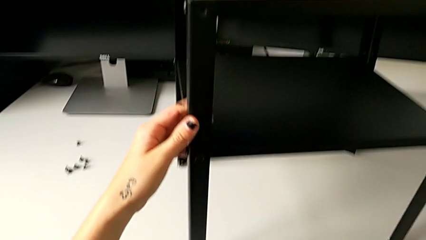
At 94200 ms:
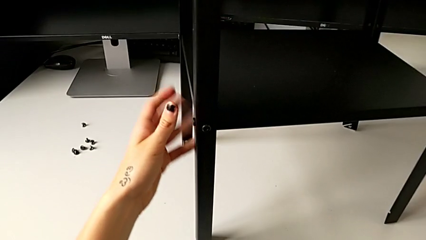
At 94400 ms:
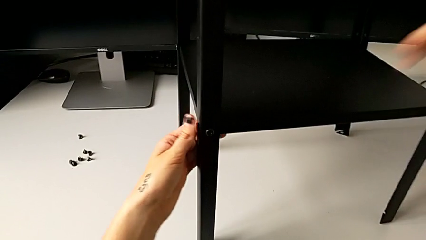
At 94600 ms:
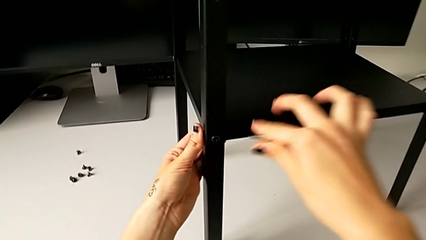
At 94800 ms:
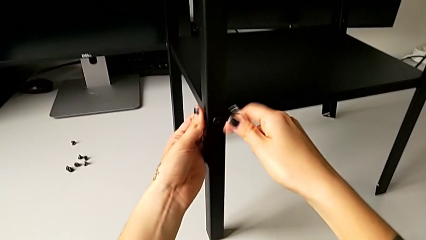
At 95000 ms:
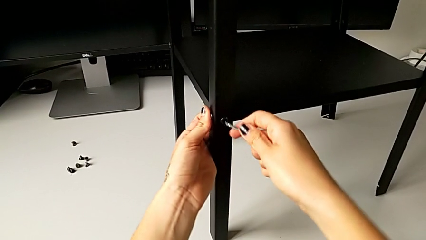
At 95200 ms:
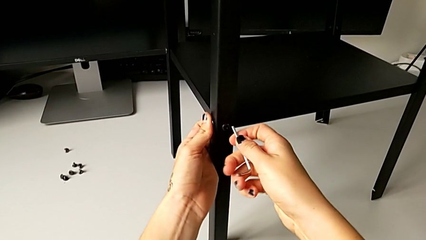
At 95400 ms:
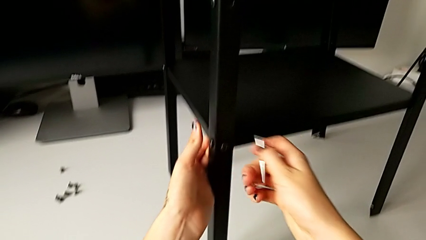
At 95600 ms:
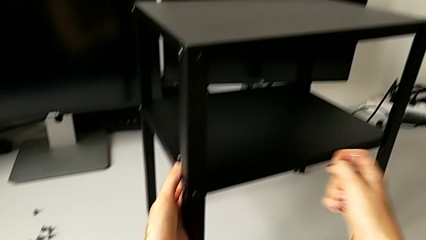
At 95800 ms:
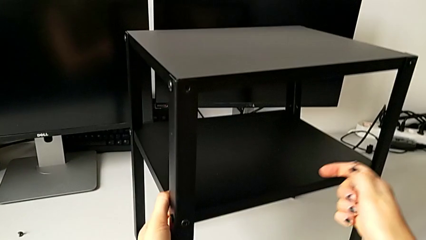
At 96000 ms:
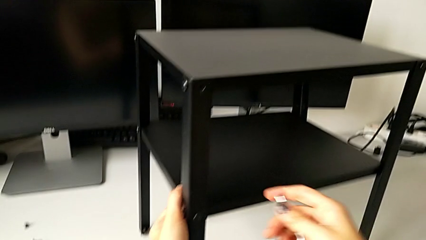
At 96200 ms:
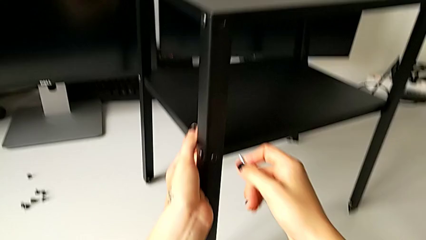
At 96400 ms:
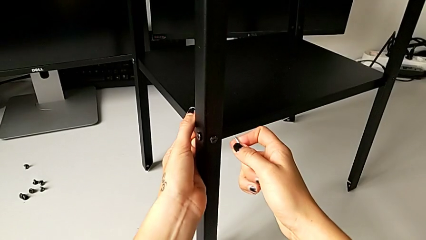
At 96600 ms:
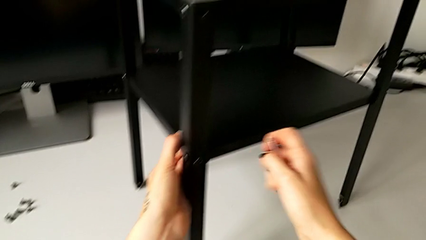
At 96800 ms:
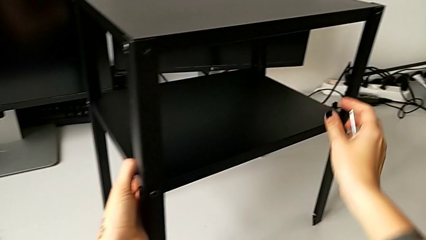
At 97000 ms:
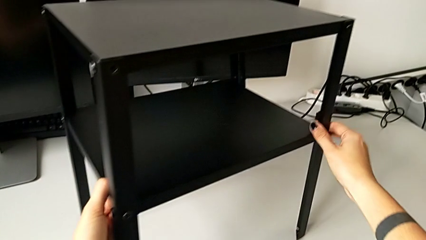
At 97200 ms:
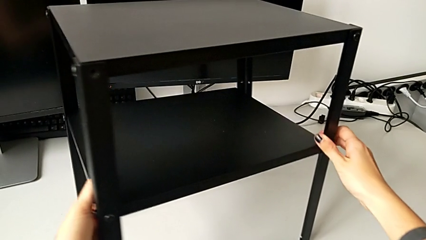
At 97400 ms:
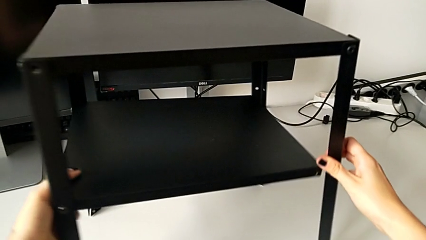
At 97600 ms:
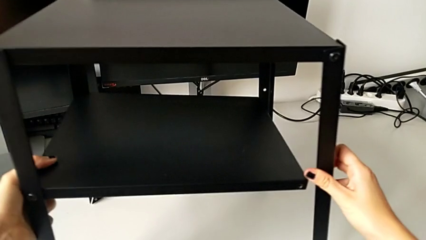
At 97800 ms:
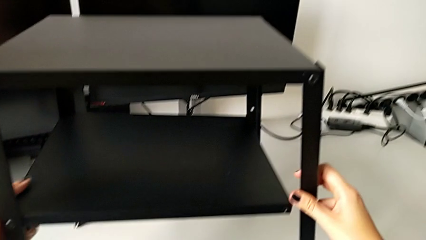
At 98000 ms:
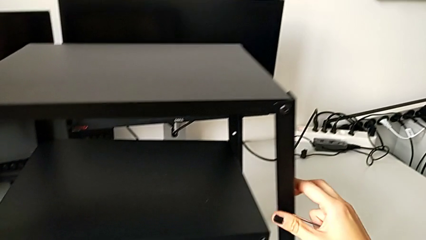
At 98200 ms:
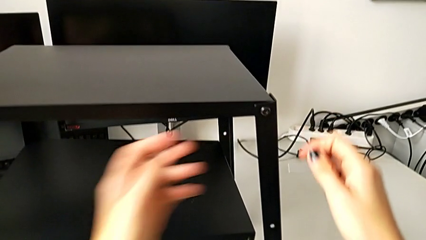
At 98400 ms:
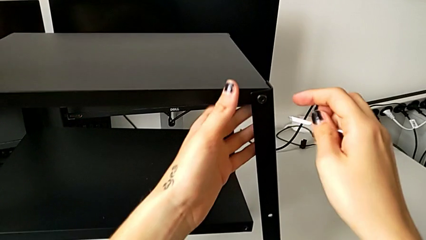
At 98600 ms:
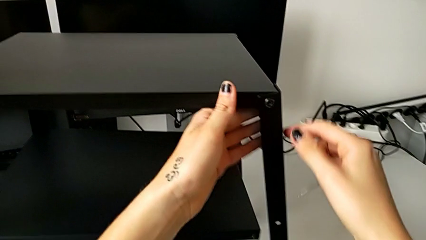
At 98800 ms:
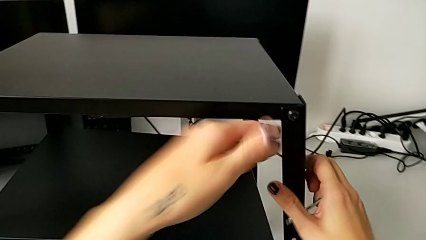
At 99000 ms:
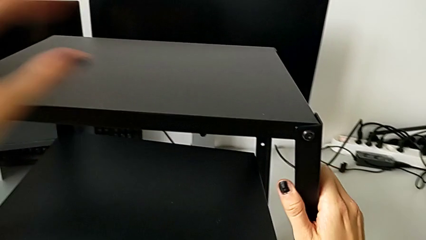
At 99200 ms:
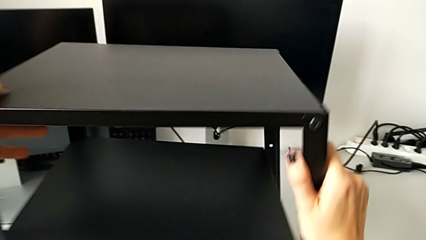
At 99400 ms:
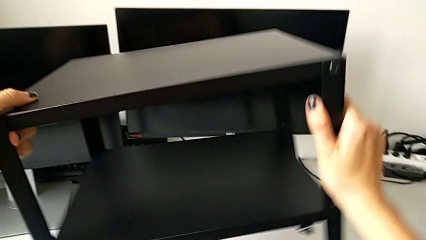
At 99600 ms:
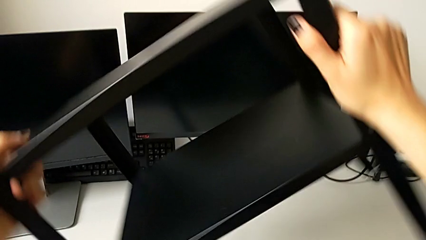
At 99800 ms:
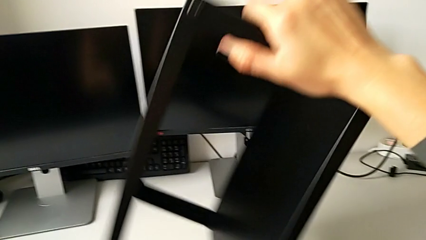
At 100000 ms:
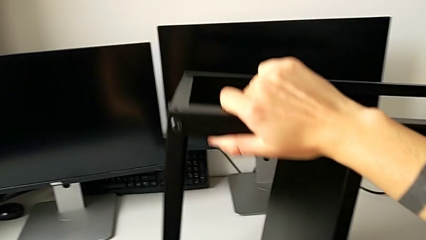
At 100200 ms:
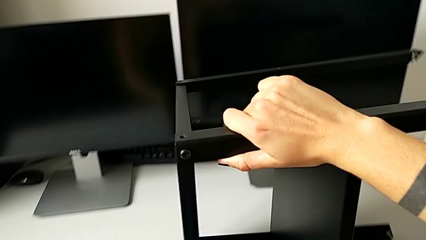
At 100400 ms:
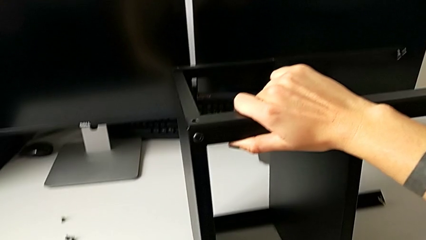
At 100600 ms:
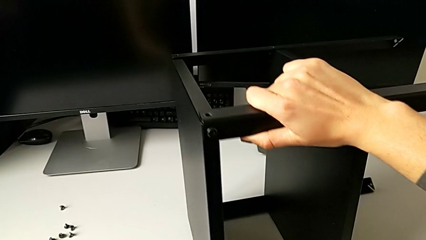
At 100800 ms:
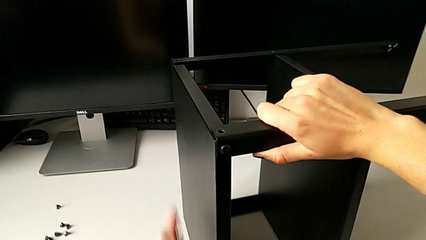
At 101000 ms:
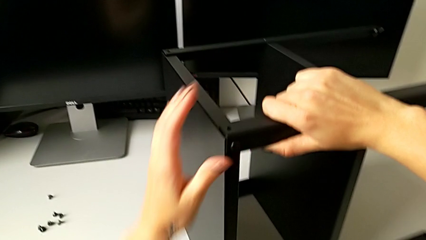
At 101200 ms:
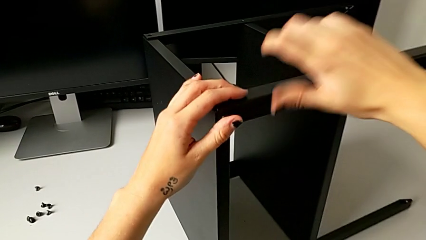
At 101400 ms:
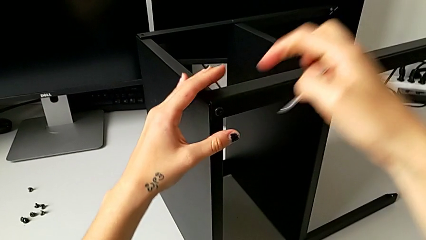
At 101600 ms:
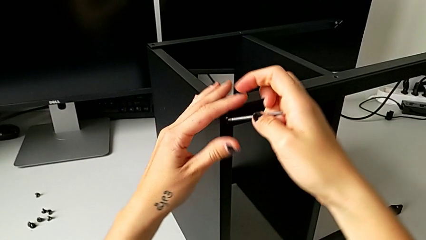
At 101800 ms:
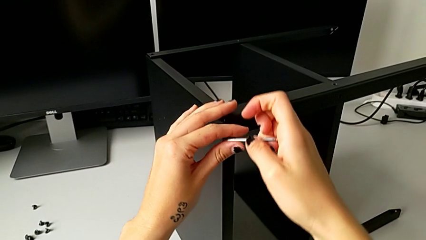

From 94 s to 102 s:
The camera wearer is unscrewing the second leg. They approach the hex socket head, align the nightstand and rotate it.

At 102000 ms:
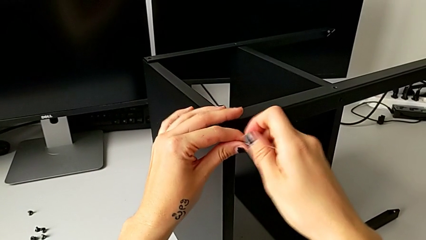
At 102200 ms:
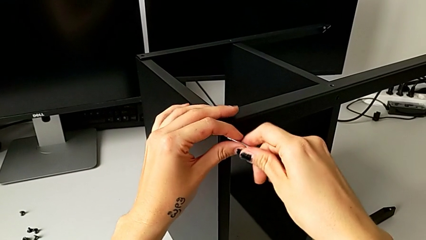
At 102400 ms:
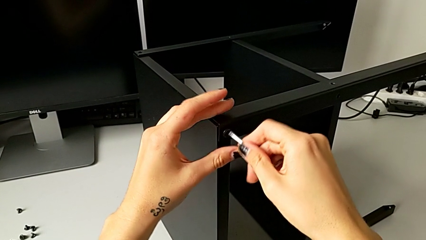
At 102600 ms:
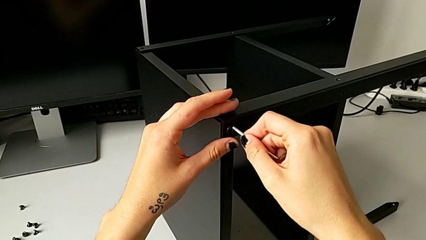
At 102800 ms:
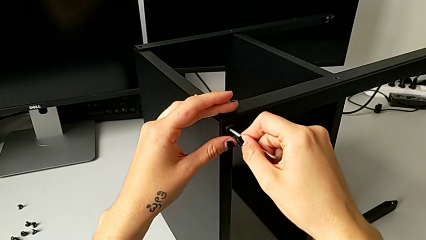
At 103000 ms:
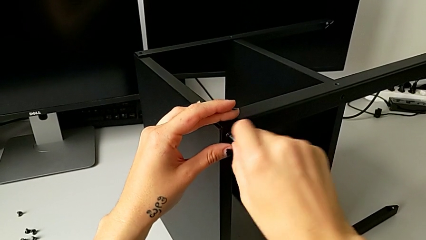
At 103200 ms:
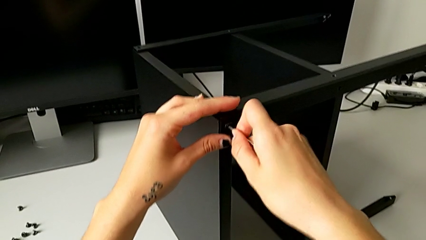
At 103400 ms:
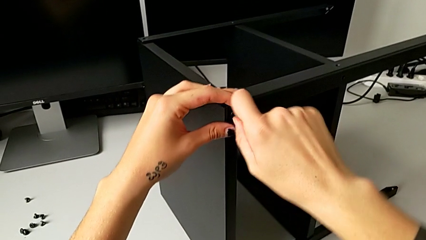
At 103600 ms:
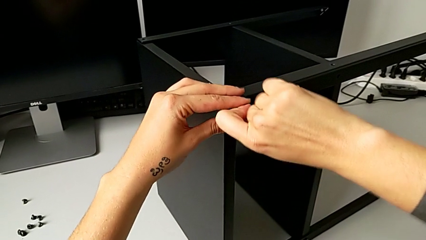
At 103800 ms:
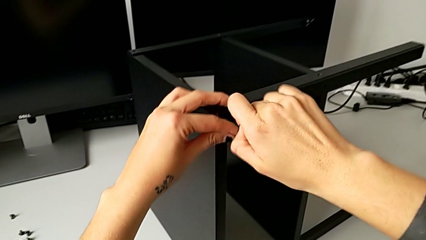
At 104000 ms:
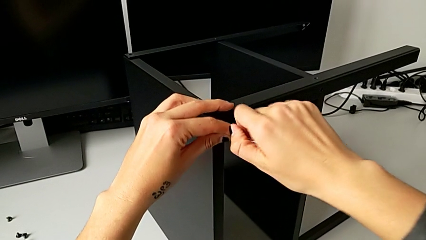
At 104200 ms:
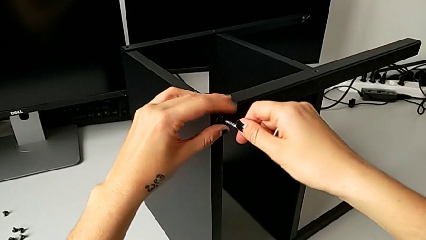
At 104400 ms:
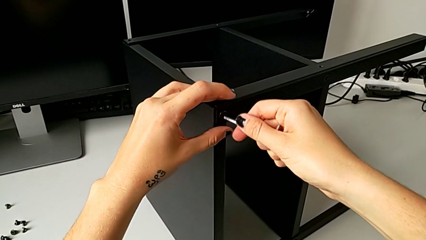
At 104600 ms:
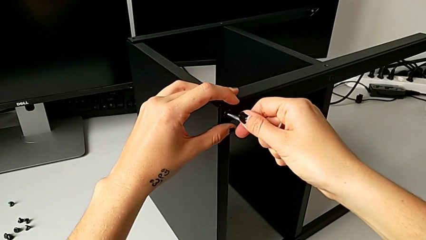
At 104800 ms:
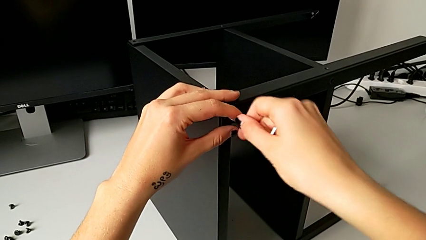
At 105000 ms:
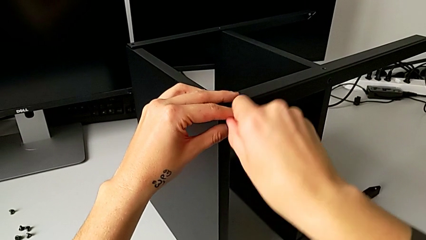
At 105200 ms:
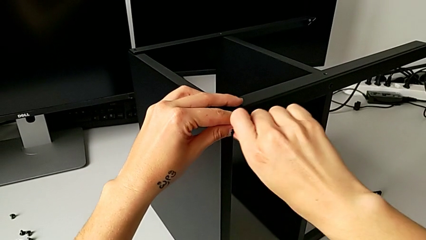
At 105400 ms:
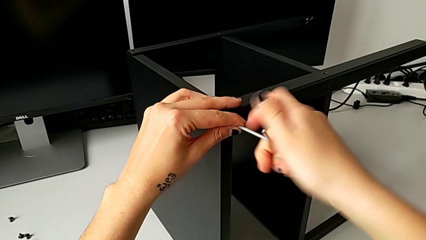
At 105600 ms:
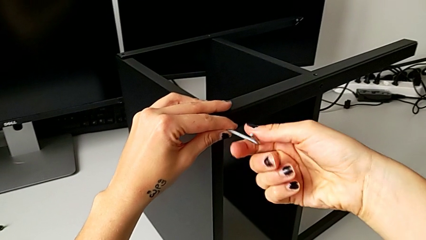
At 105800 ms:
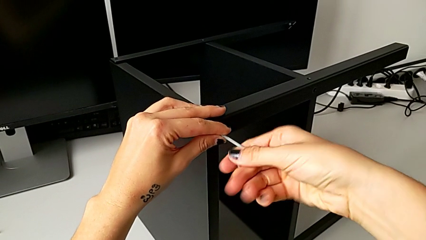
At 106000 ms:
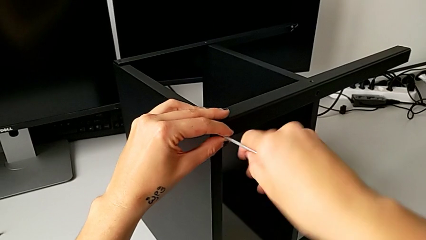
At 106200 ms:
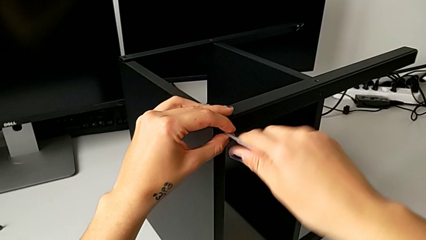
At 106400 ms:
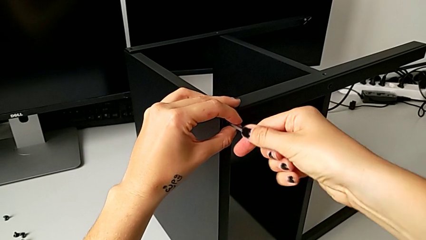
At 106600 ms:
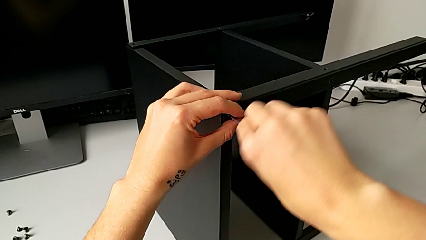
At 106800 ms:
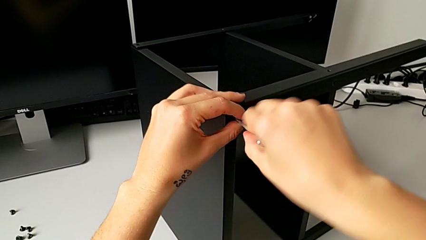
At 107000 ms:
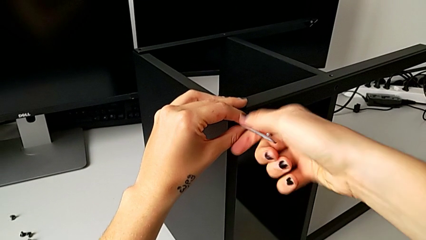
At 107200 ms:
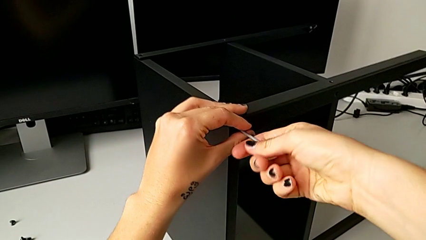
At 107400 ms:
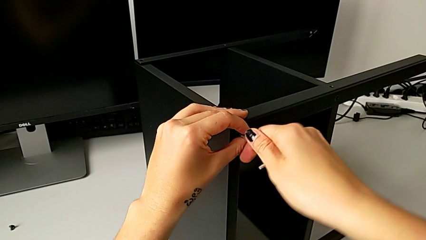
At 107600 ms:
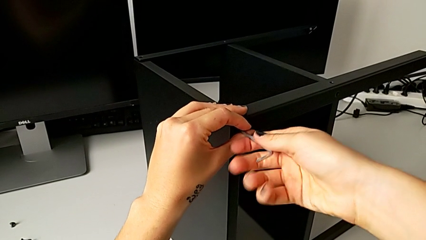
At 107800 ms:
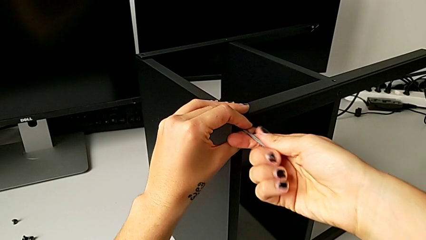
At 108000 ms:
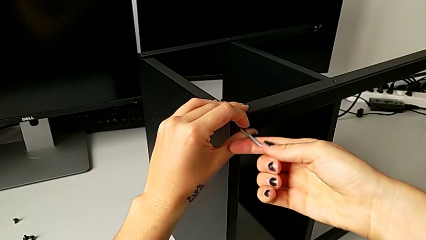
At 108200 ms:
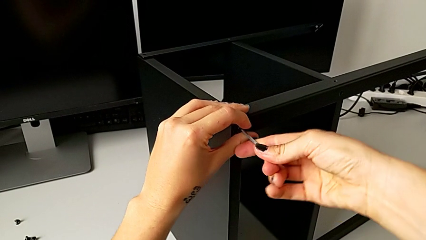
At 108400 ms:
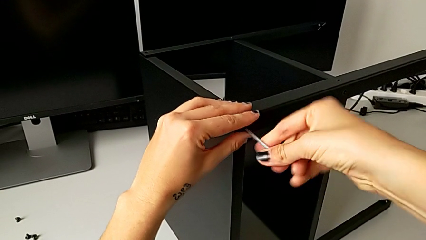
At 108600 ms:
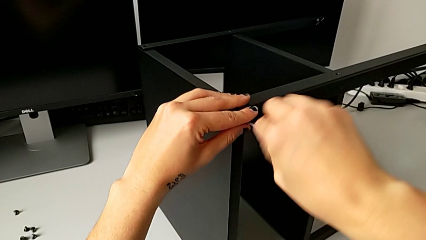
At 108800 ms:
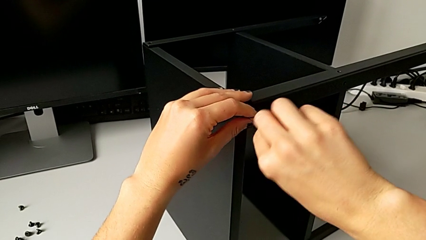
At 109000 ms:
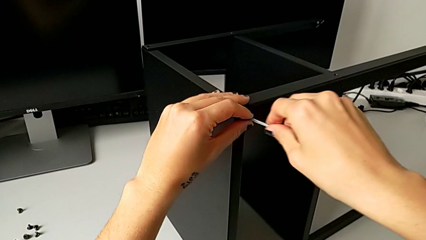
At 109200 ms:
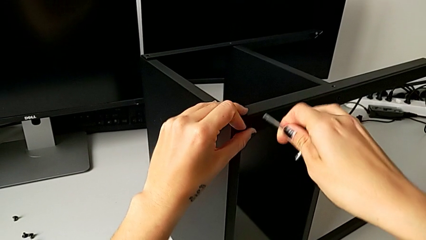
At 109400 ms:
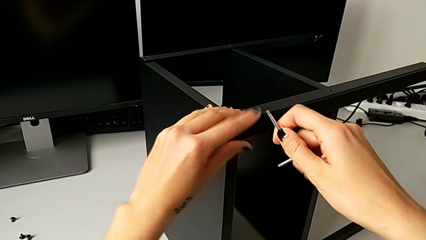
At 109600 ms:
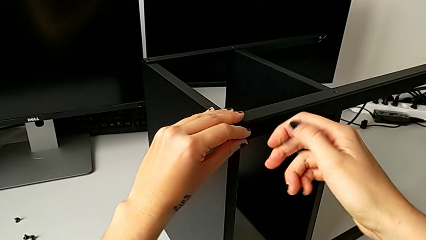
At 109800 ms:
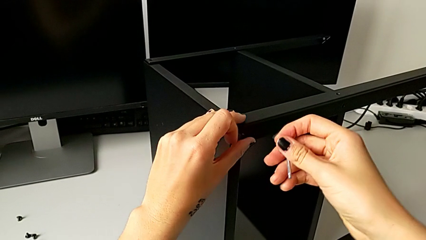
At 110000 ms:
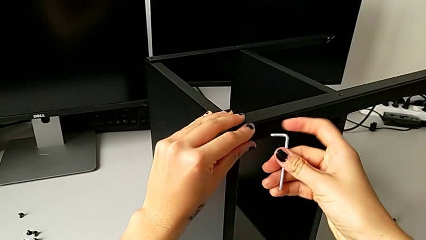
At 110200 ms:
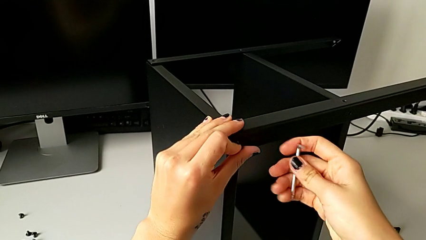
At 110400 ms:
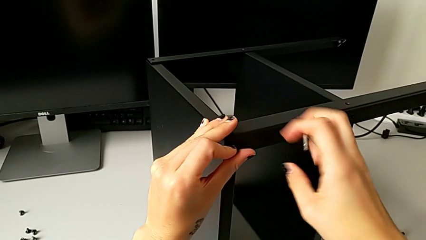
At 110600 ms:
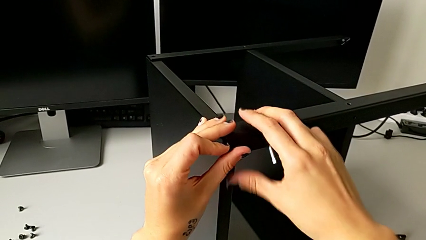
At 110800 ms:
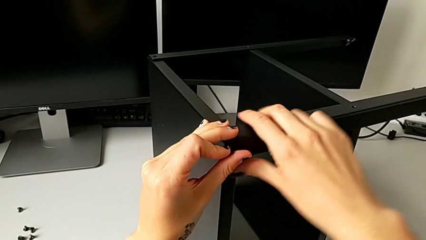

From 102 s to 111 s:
The camera wearer is disassembling the first leg. They insert the hex socket head, unscrew it, withdraw the Allen wrench, rotate it with the right hand, unscrew the hex socket head with the left hand and disassemble it.
